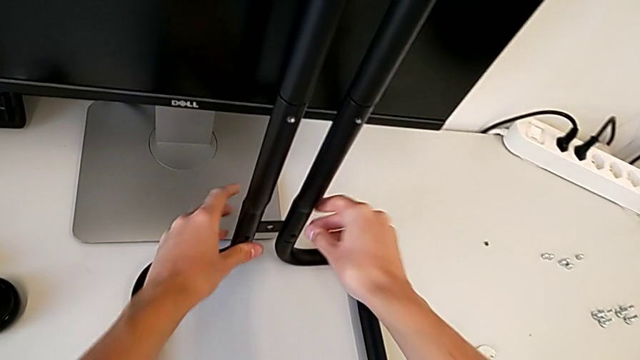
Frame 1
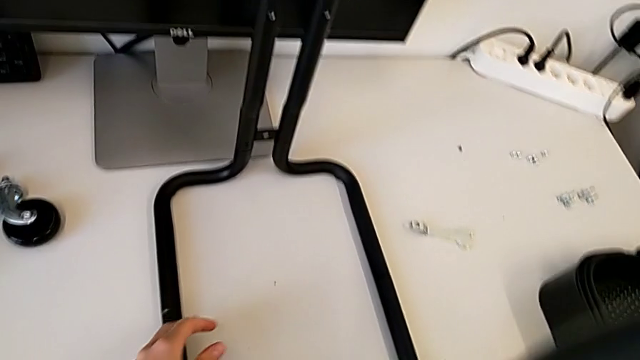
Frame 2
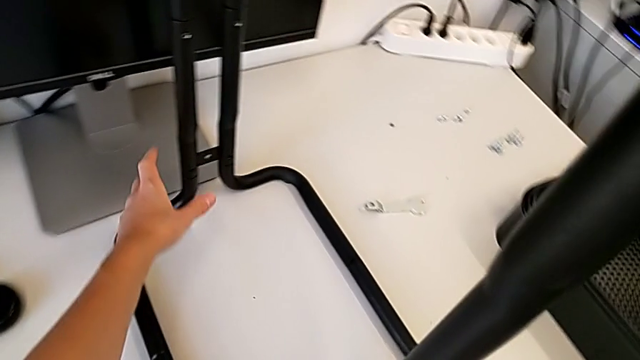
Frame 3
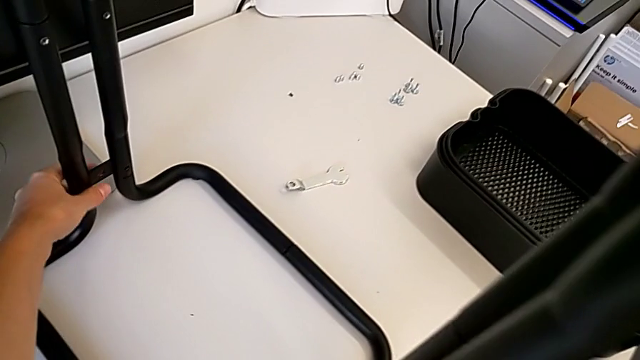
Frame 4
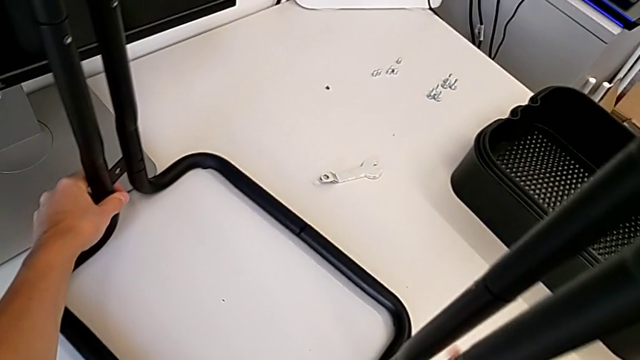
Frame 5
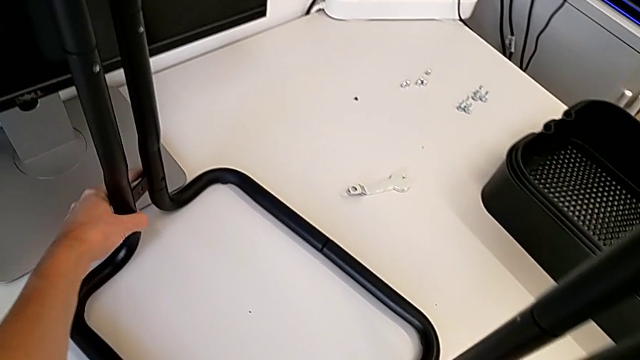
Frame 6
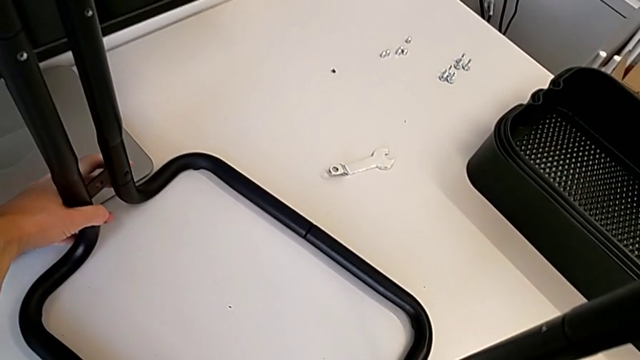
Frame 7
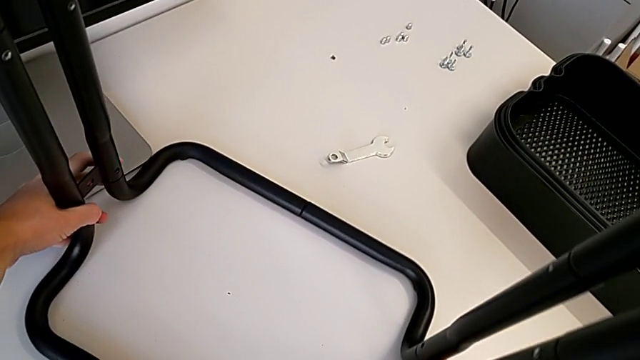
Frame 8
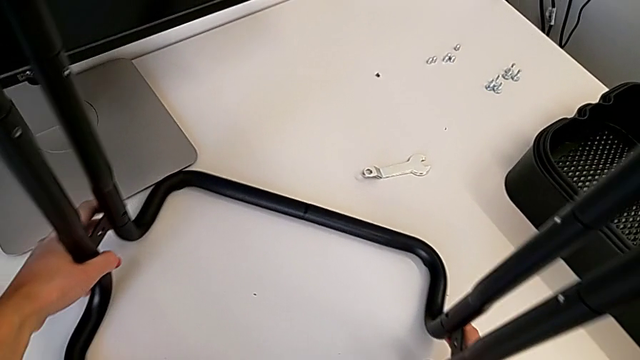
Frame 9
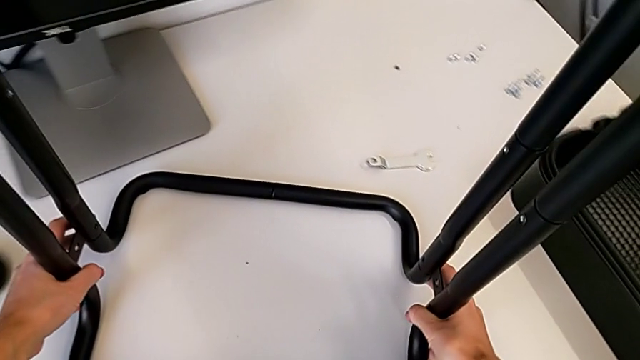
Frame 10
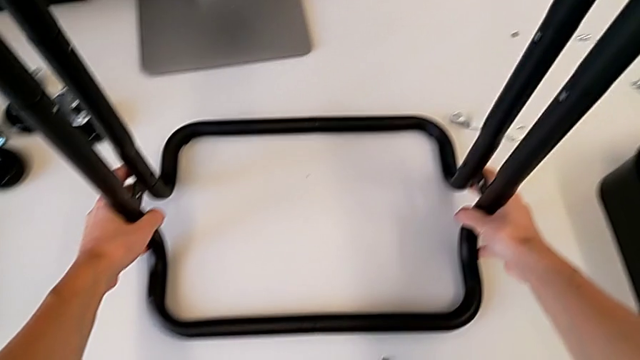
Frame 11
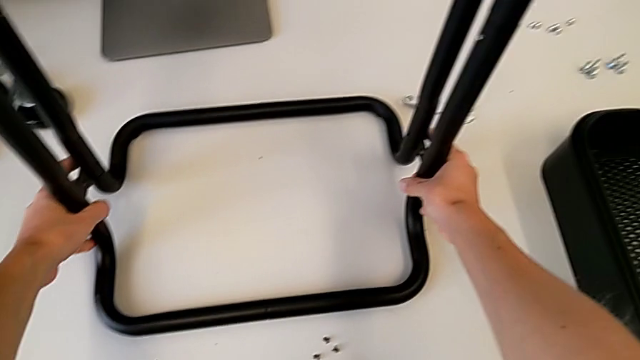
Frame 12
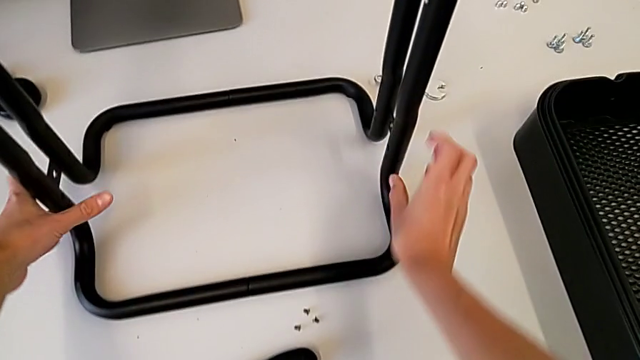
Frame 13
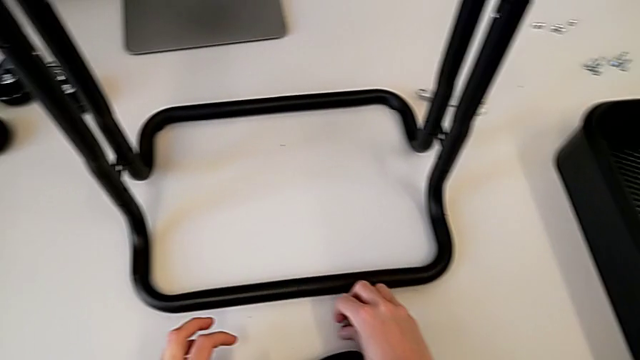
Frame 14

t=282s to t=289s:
The camera wearer is attaching the bar legs to the base frame. They rotate the leg and grab the screw.

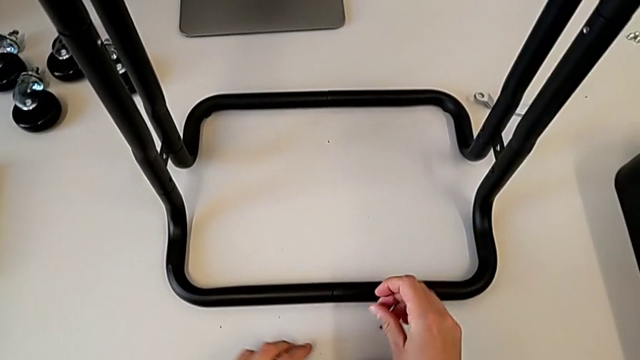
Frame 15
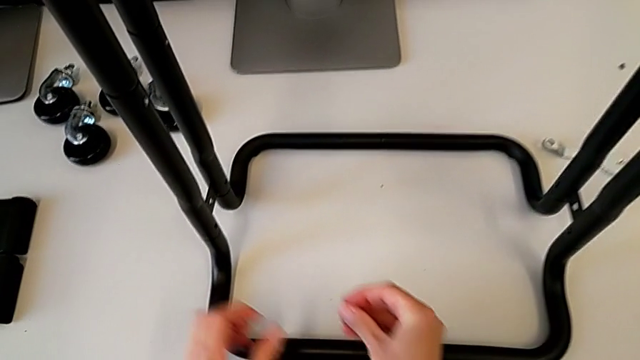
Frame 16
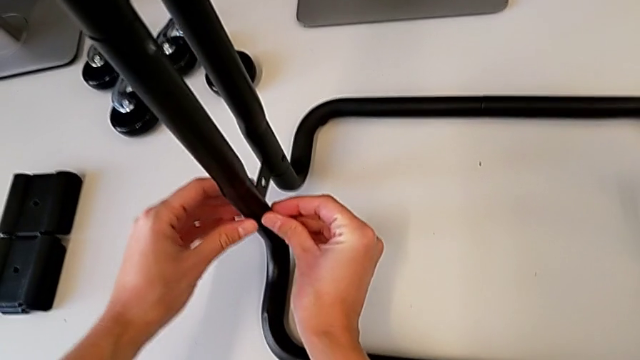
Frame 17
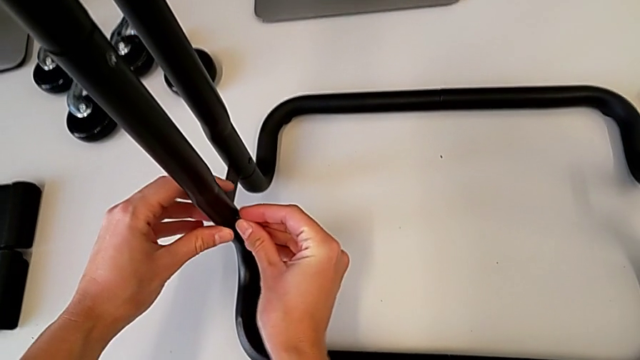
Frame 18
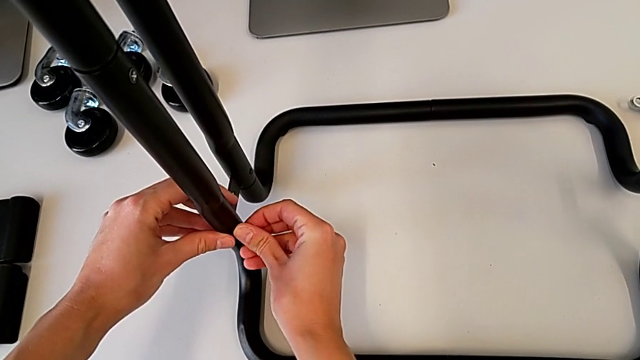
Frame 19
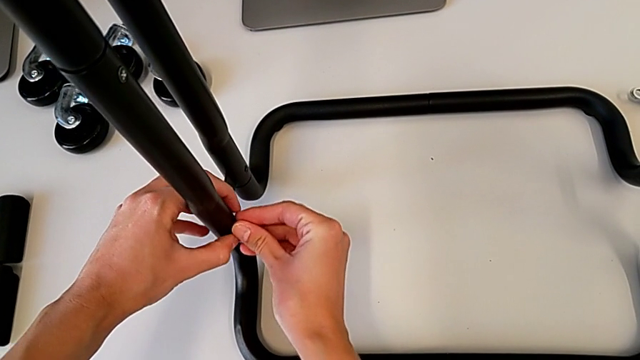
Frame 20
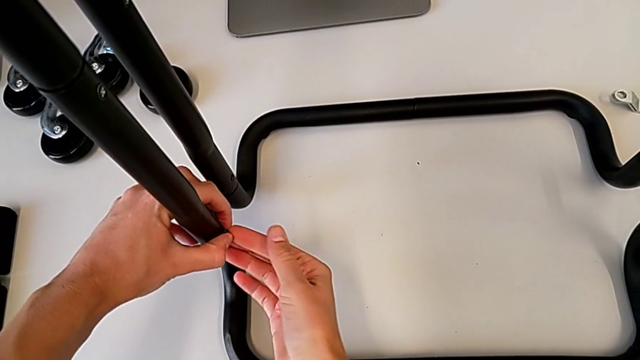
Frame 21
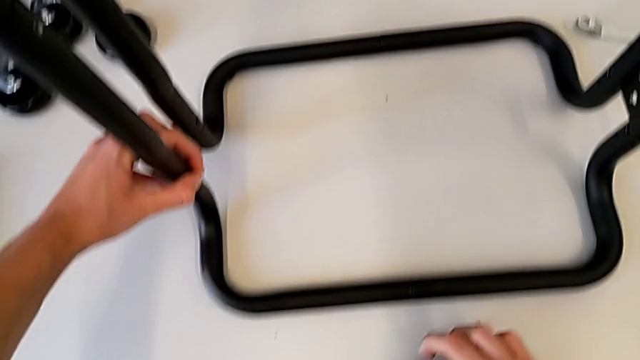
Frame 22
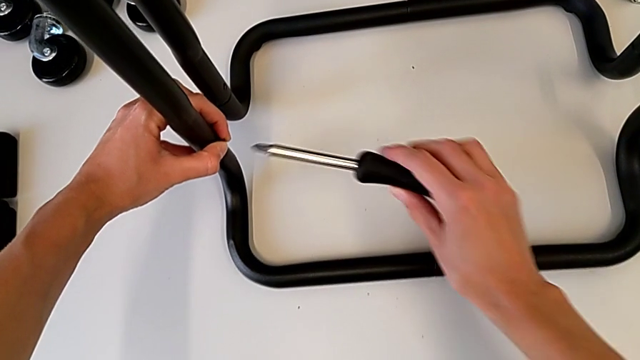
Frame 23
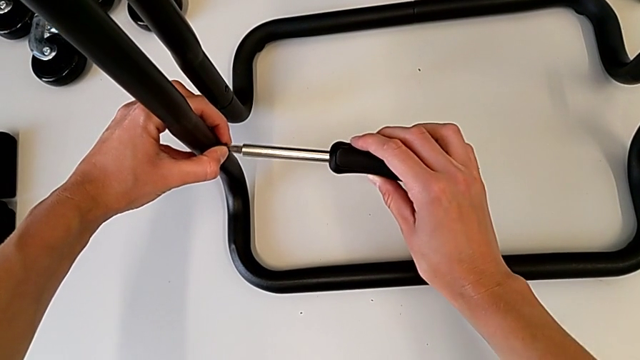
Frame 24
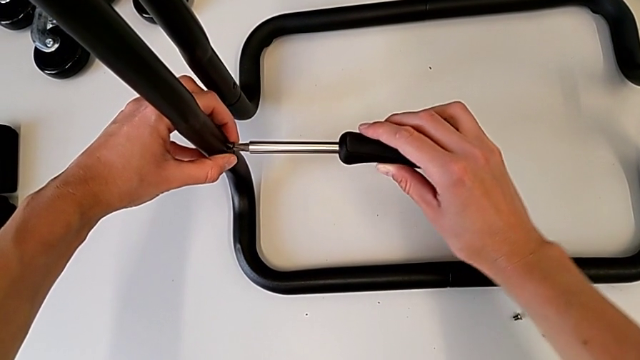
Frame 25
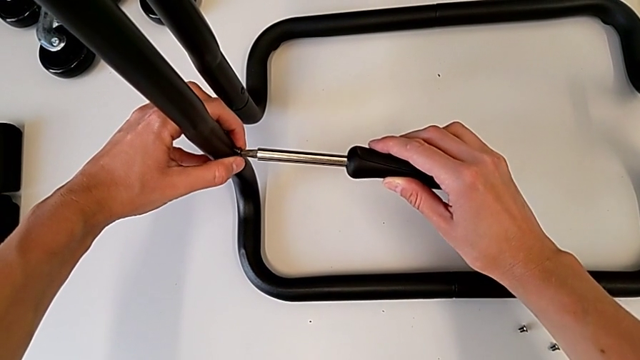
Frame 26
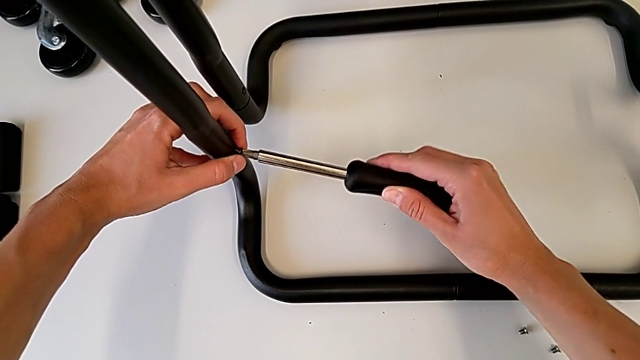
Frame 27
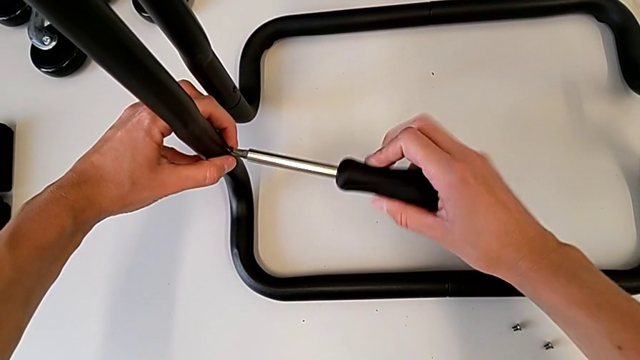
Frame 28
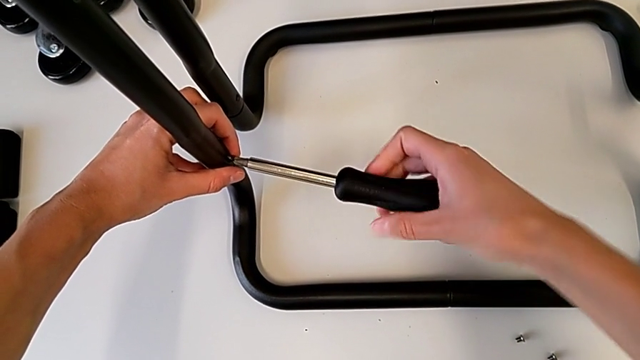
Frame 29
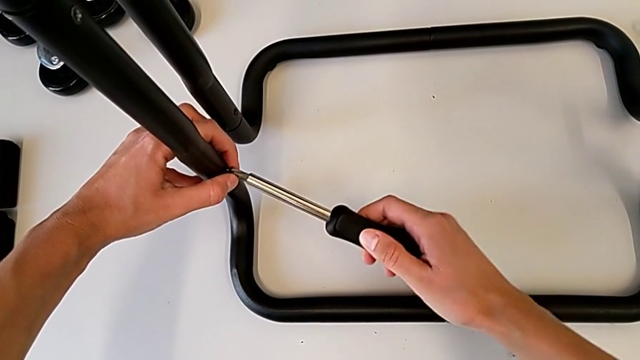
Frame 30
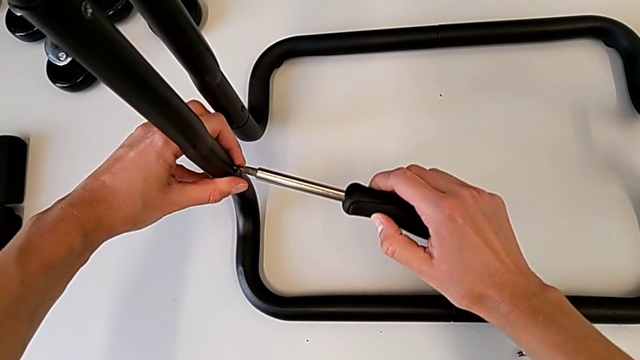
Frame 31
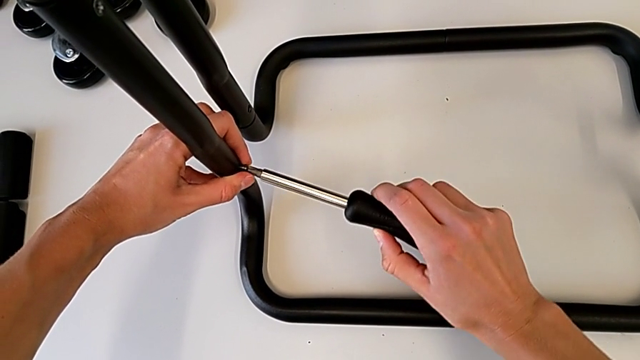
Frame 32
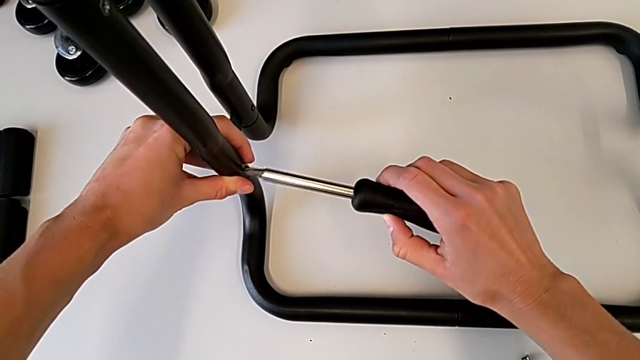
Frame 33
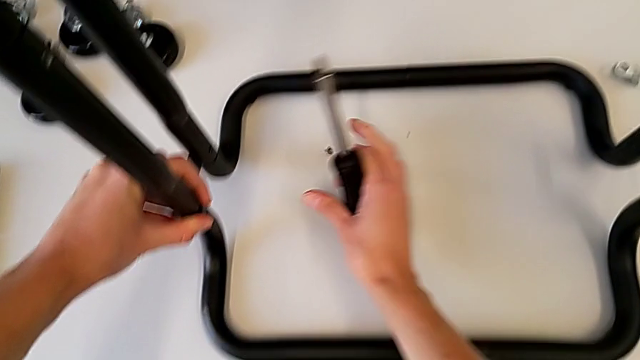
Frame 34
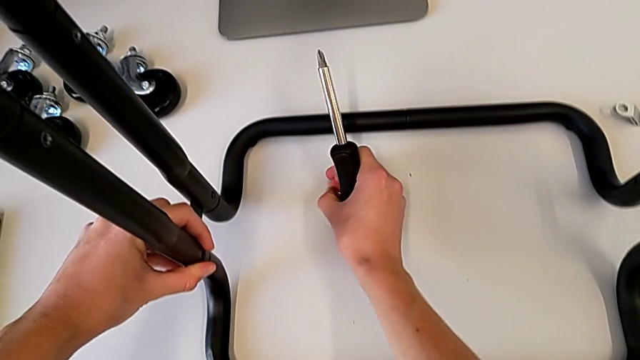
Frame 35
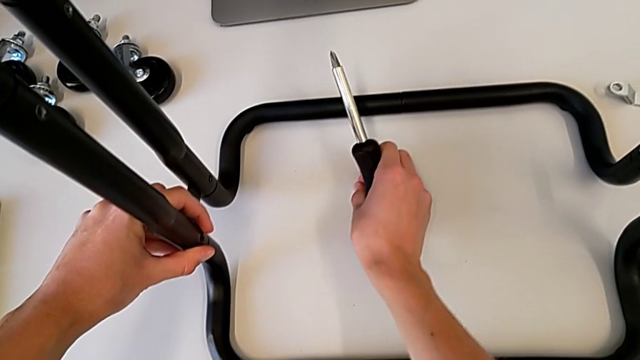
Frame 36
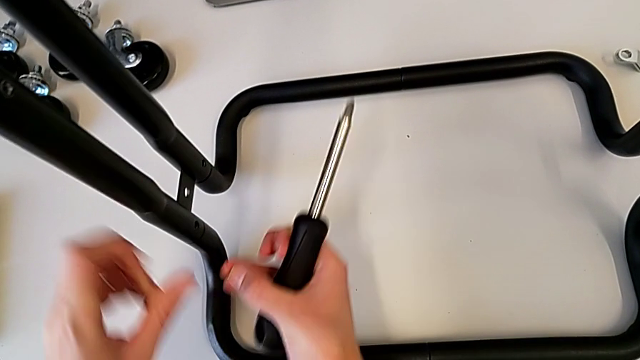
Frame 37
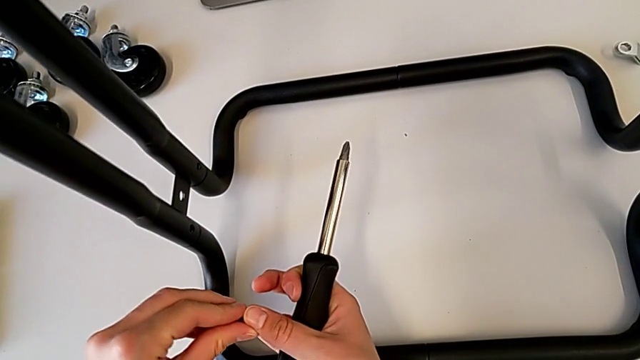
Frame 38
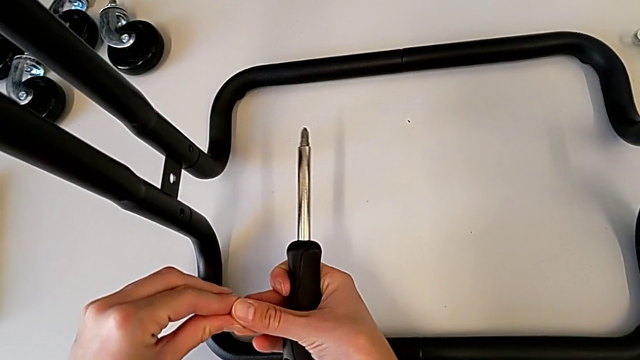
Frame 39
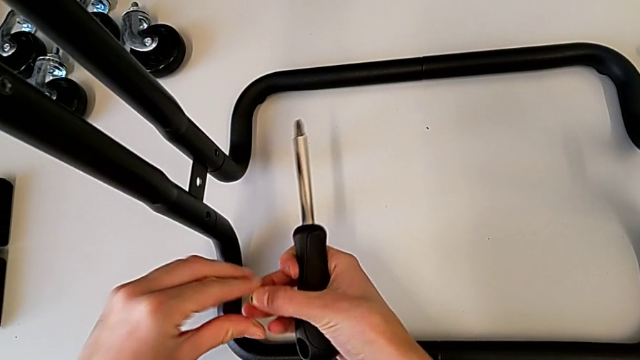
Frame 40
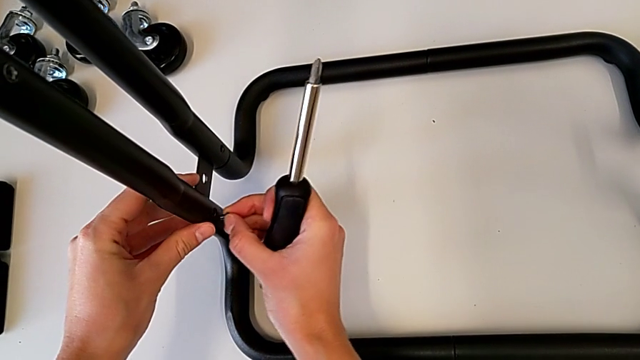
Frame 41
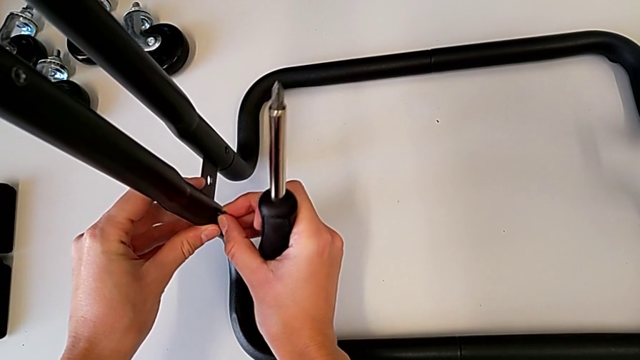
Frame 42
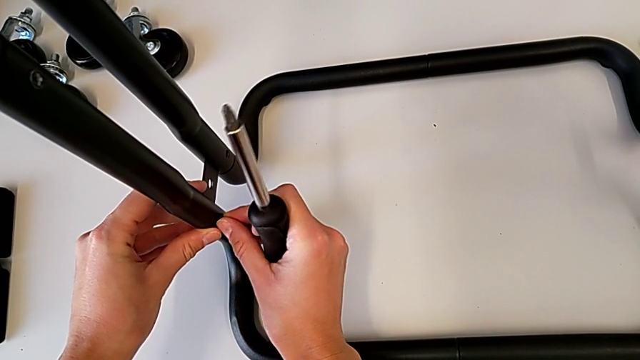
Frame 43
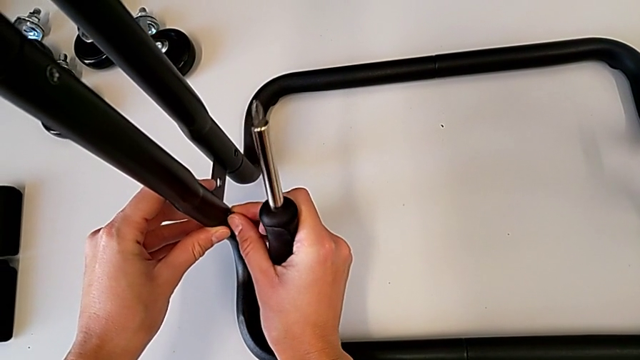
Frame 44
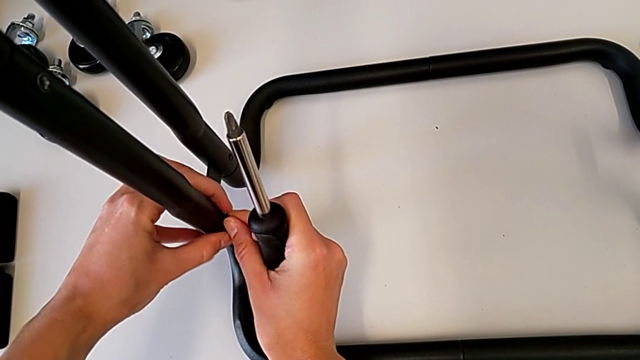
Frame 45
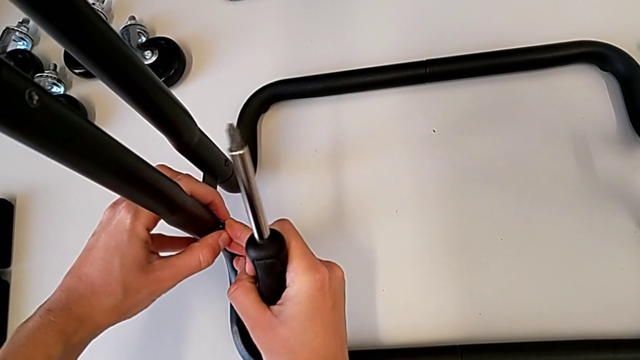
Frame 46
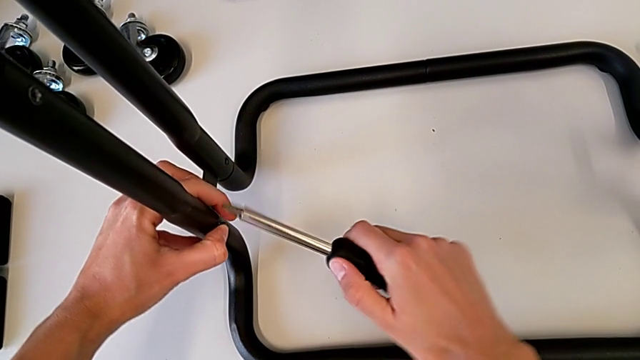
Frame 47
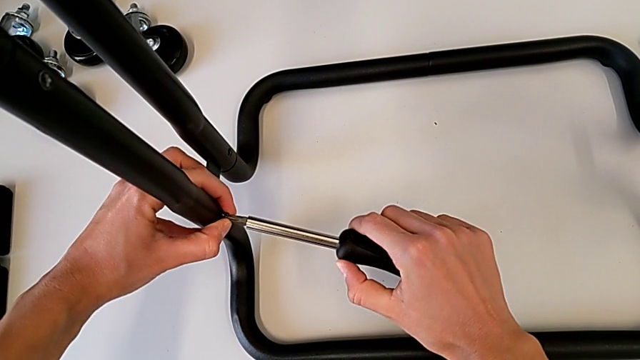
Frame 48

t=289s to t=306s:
The camera wearer is screwing the first bar leg into the base frame. They insert the screw, grab the screwdriver, insert it, screw the screw, wrongly drop it, grab the screw and insert it.
